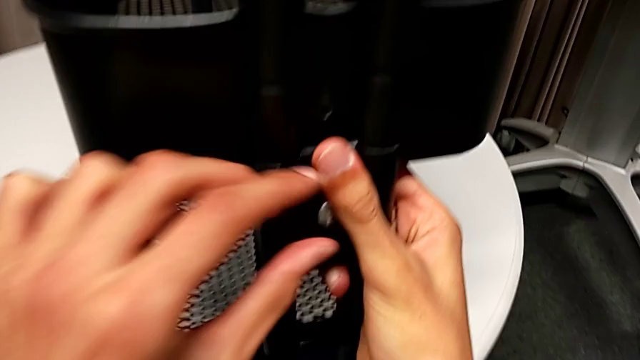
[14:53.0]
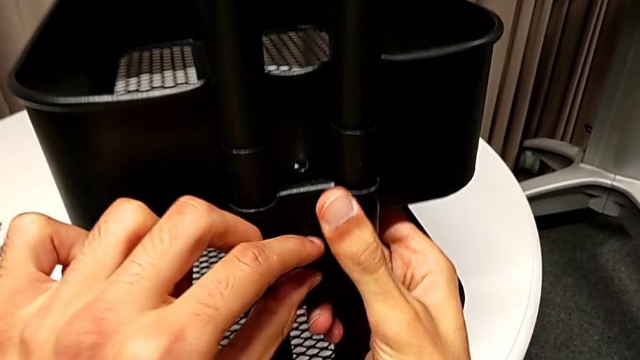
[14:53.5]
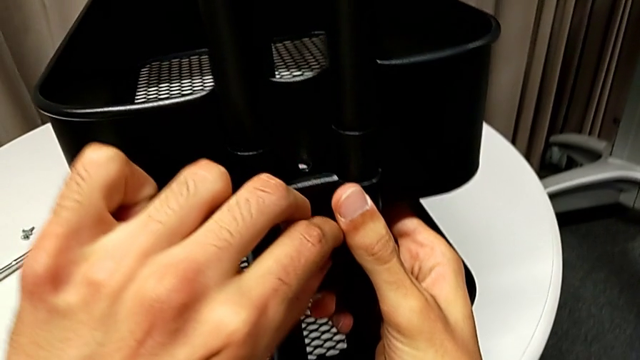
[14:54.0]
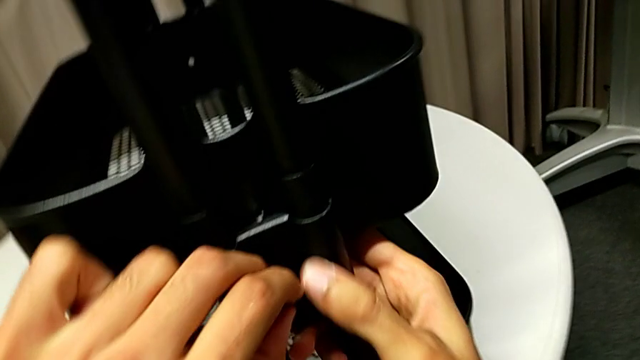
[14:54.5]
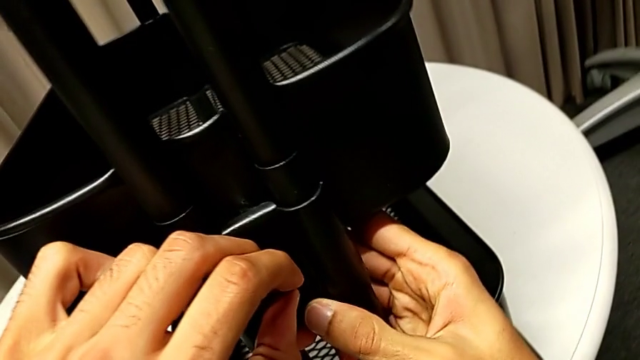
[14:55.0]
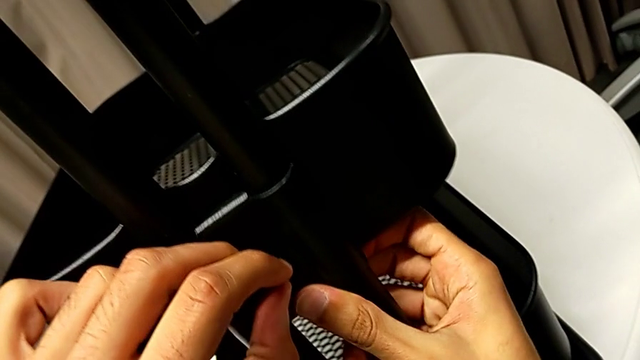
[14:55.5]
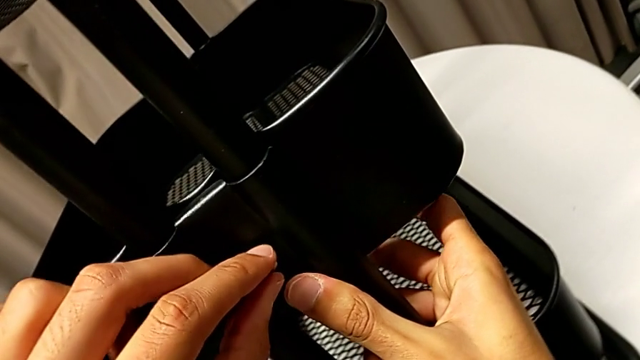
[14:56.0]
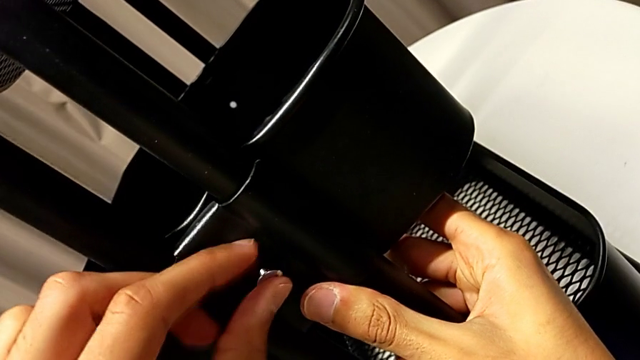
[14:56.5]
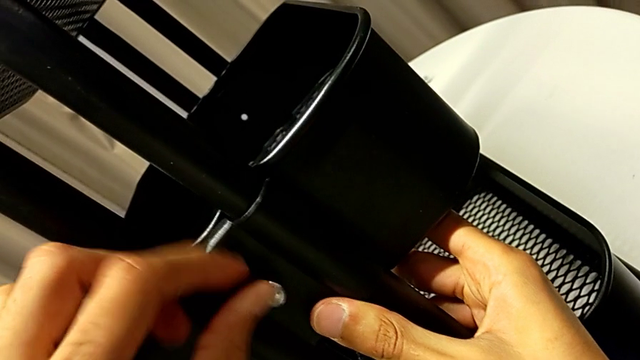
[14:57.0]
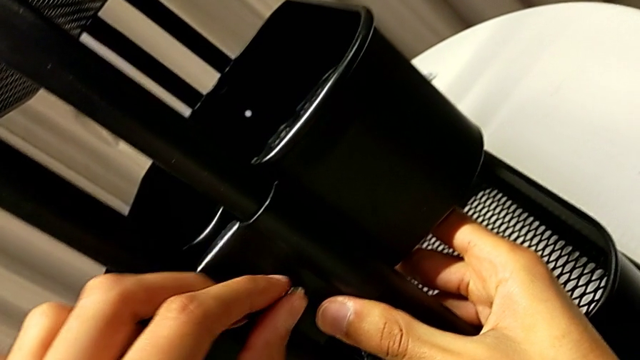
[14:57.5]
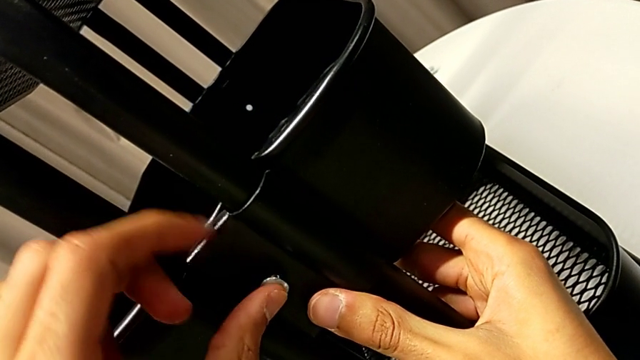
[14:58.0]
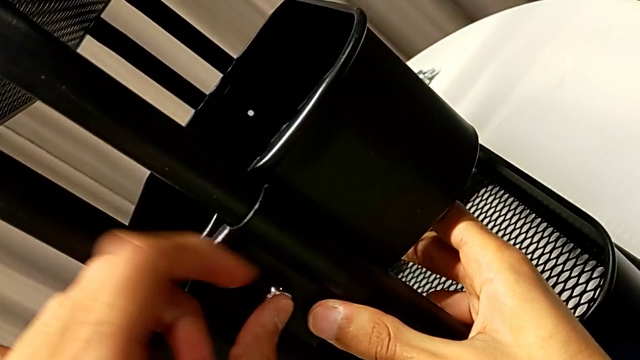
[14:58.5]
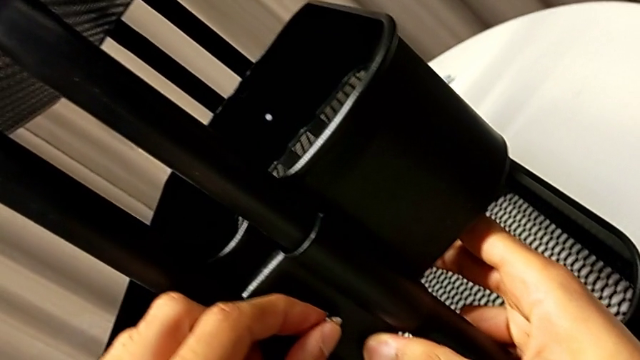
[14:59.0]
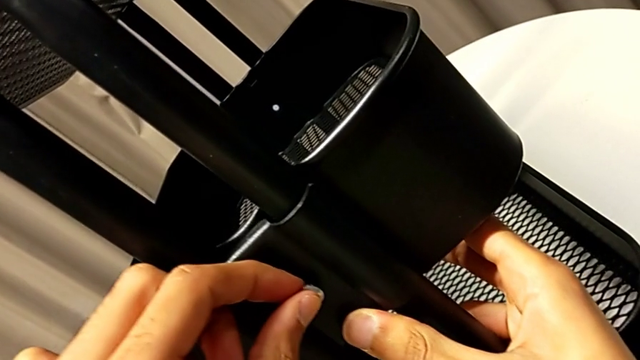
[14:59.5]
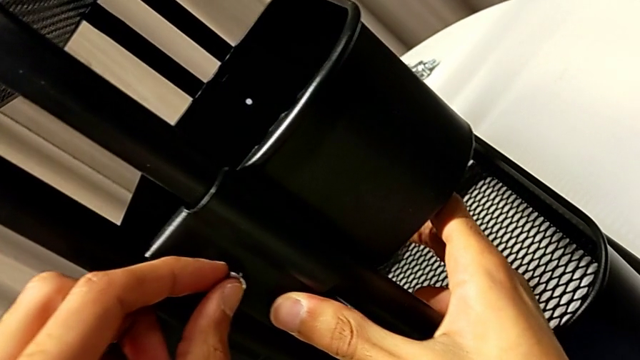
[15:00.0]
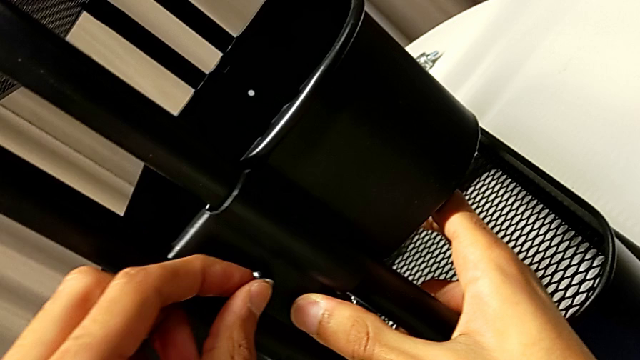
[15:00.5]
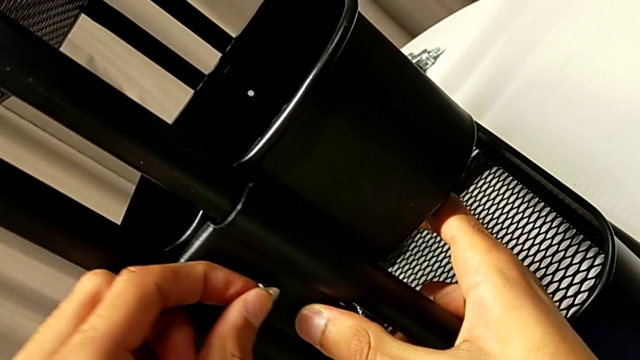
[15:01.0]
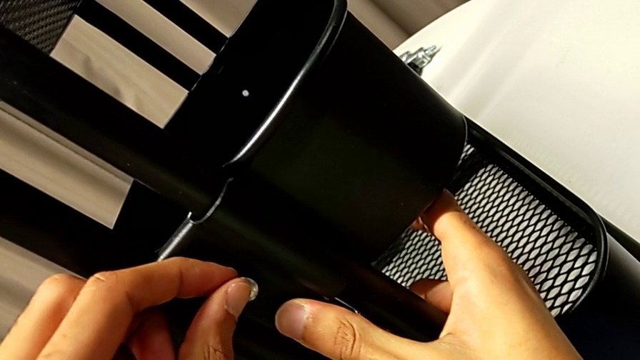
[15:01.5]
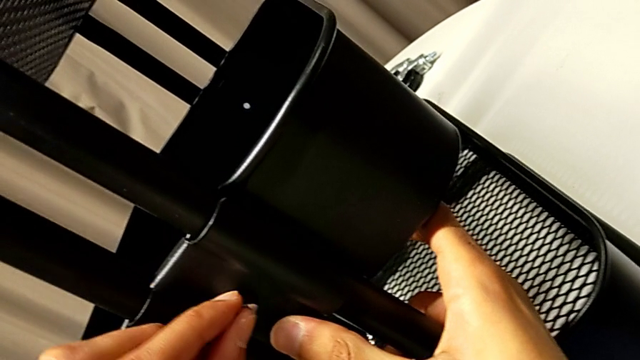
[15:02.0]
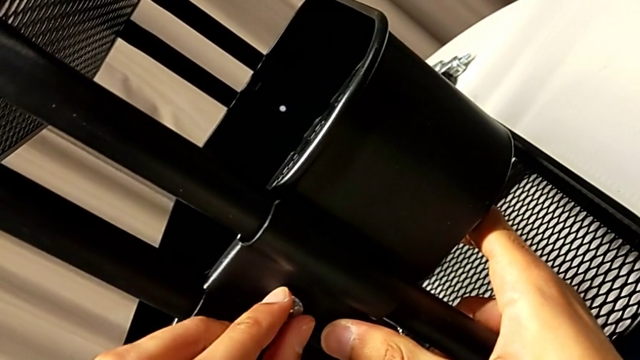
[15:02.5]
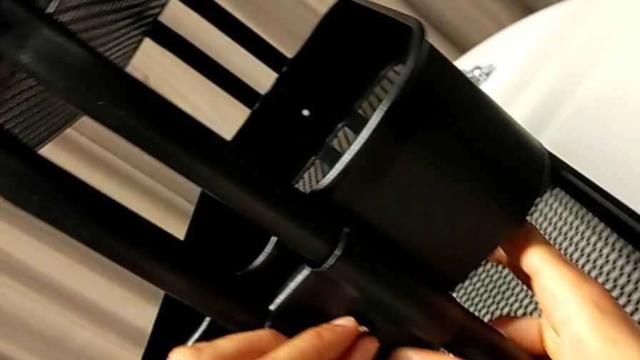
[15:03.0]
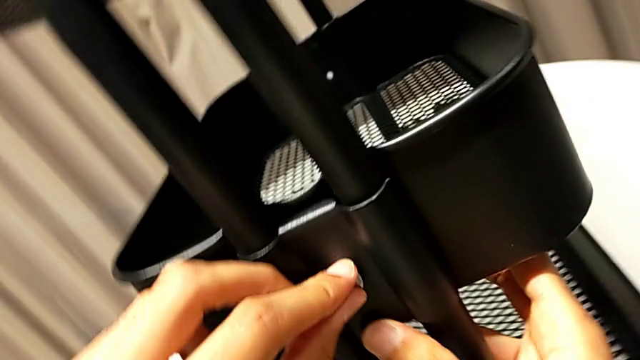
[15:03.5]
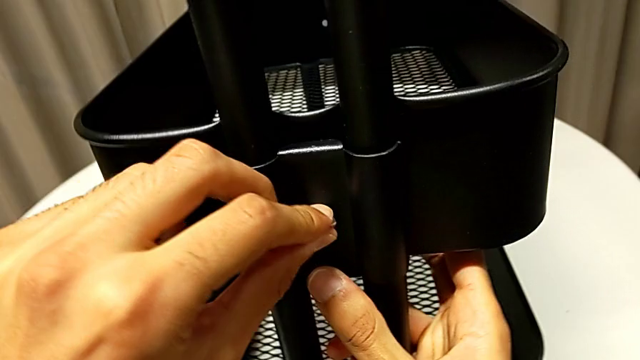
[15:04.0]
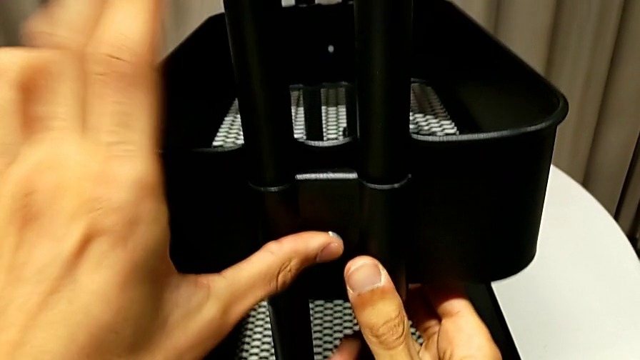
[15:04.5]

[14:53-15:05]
The camera wearer is assembling the middle basket. They lift the bracket and rotate the screw.

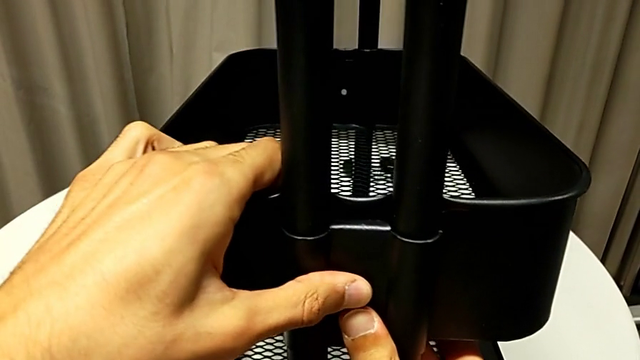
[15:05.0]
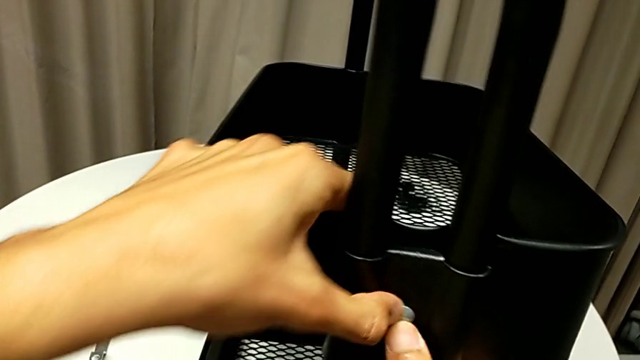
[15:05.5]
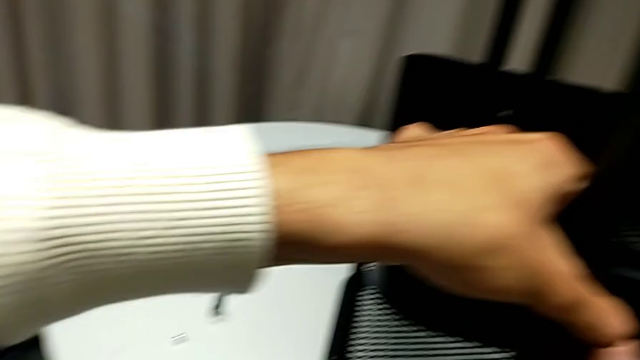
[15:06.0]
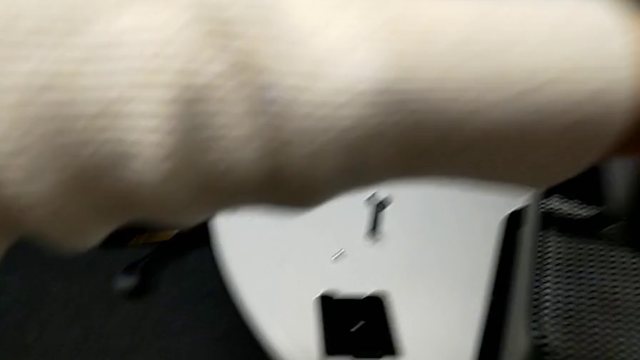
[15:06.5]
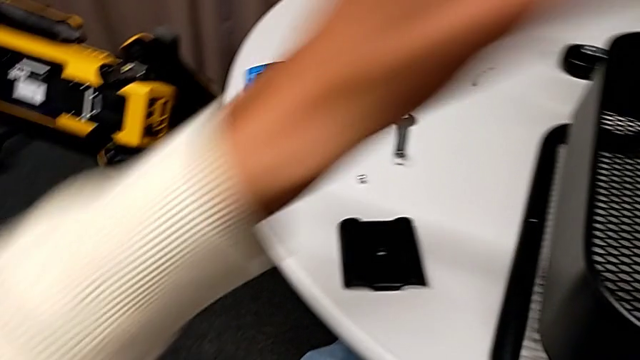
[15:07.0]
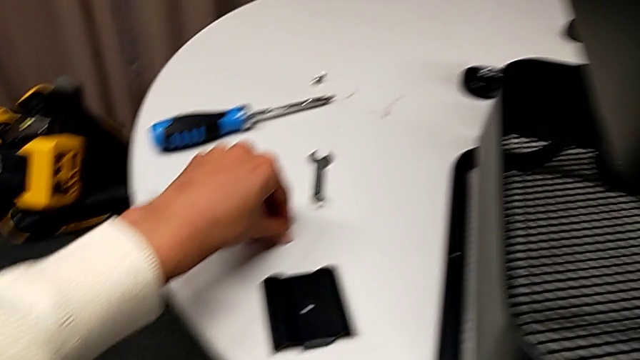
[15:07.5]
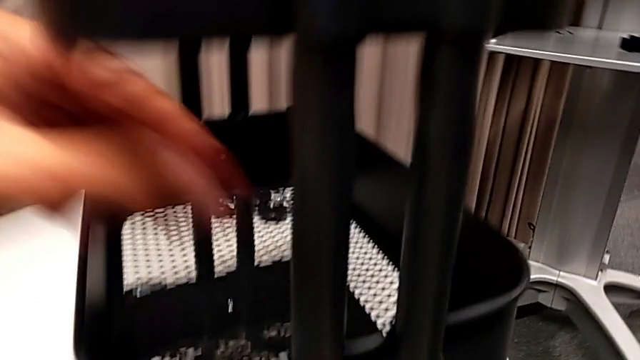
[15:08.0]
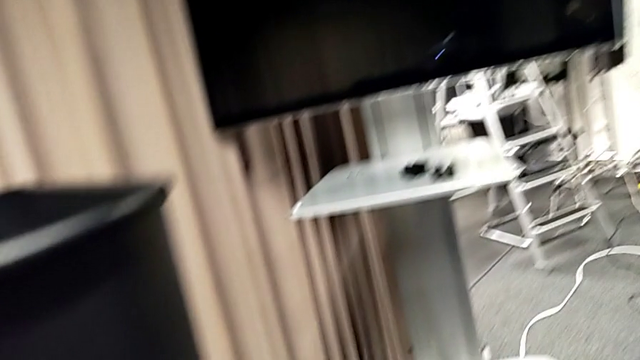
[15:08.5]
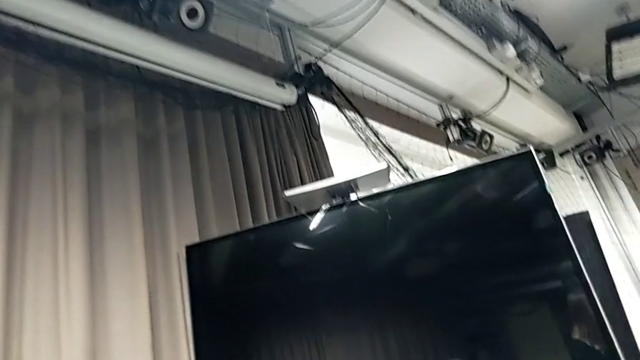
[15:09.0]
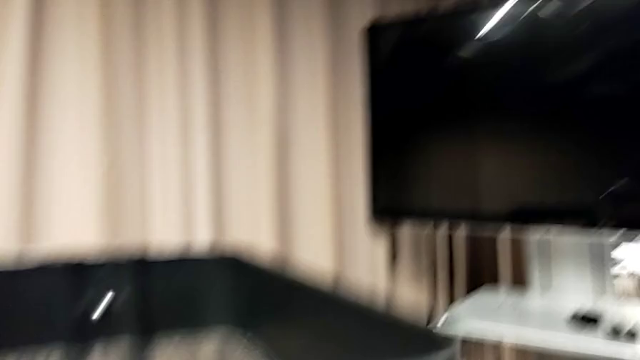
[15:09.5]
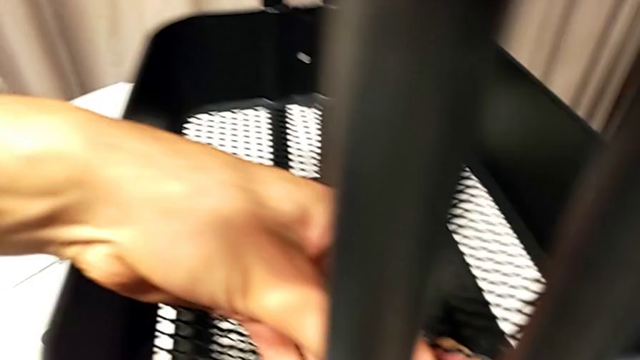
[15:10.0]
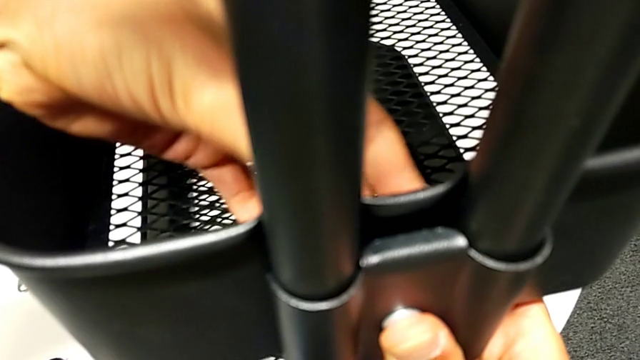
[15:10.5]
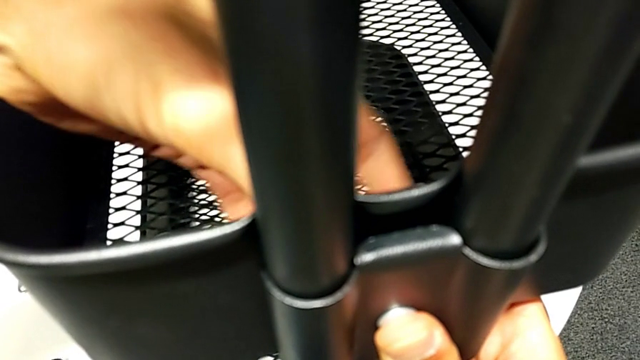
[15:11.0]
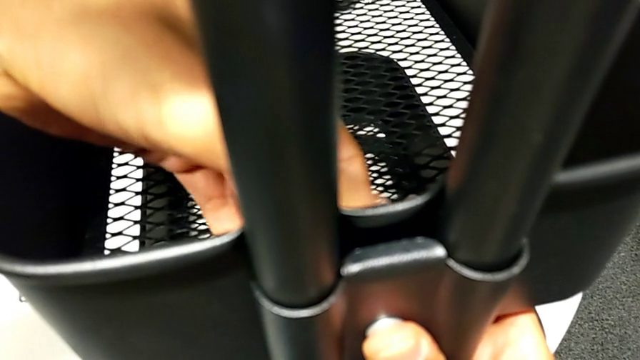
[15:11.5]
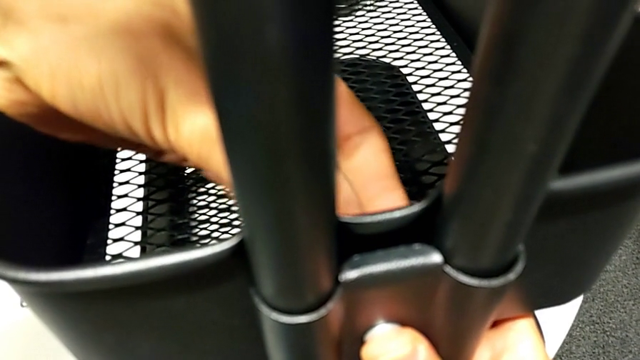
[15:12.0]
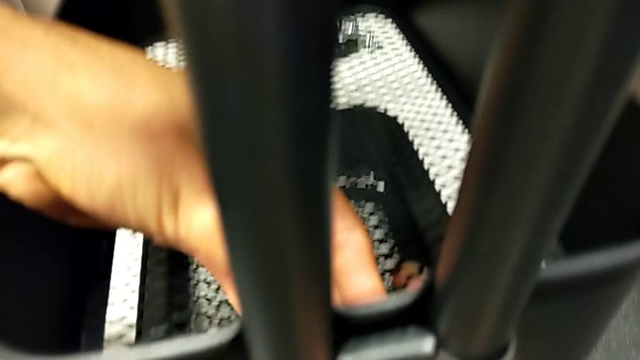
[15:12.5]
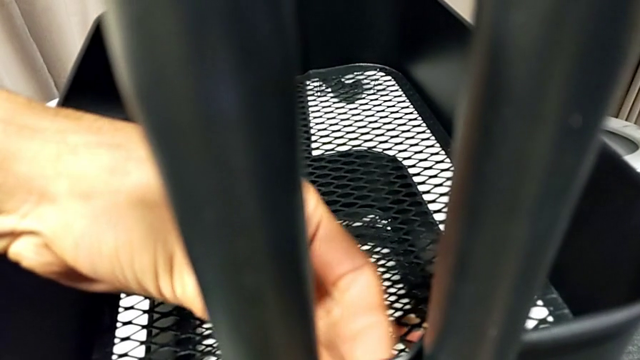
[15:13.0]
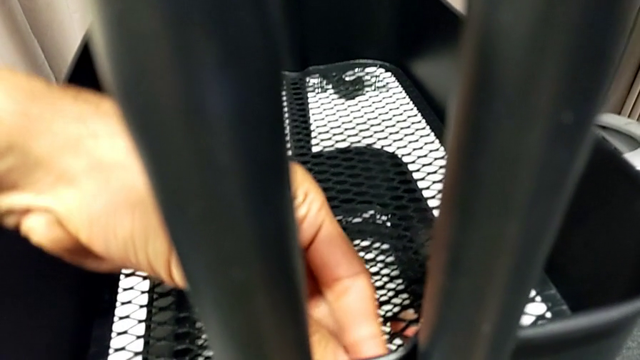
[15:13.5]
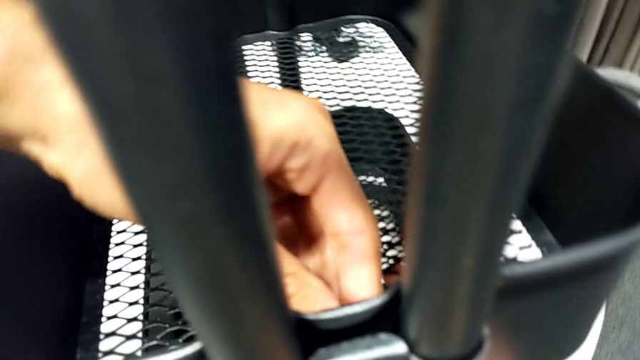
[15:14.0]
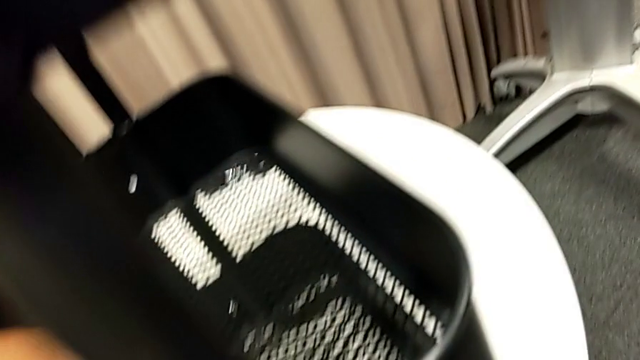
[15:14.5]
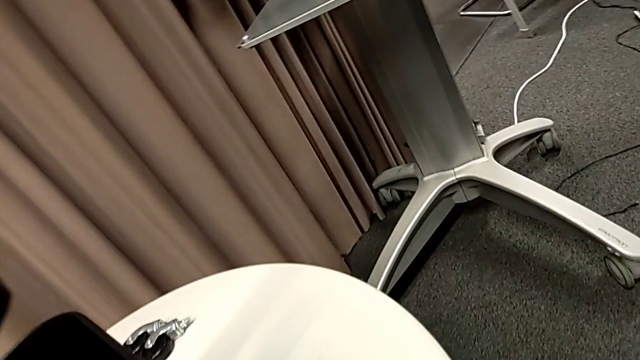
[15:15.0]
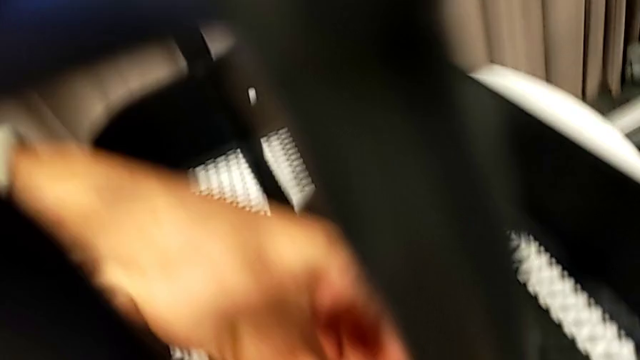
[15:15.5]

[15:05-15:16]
The camera wearer is assembling the middle basket. They hold the screw and screw the hexagon cap nut.
